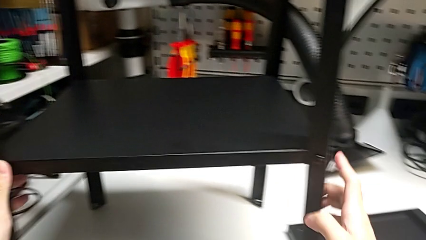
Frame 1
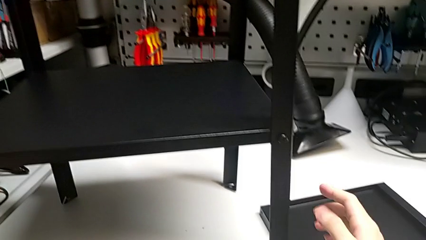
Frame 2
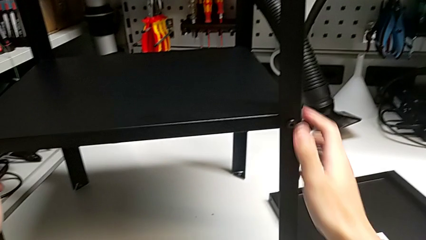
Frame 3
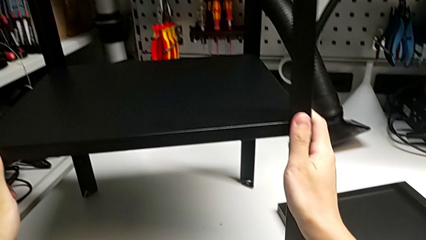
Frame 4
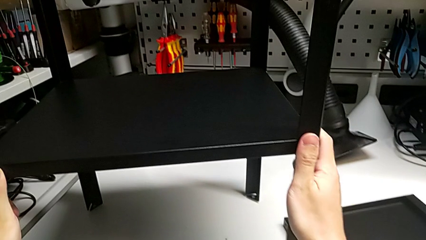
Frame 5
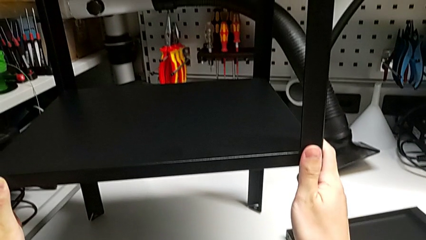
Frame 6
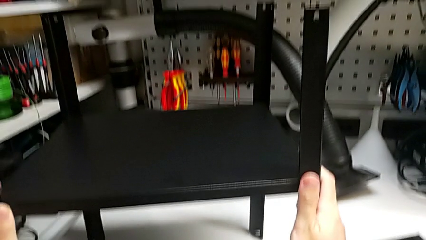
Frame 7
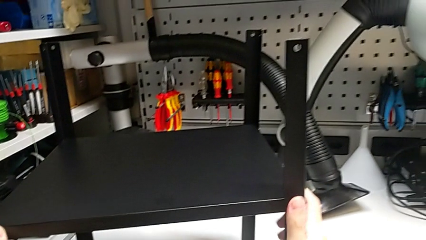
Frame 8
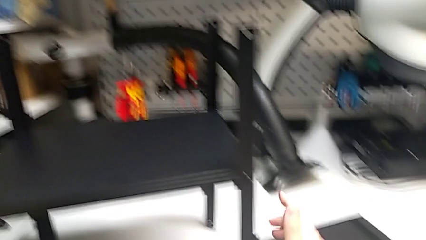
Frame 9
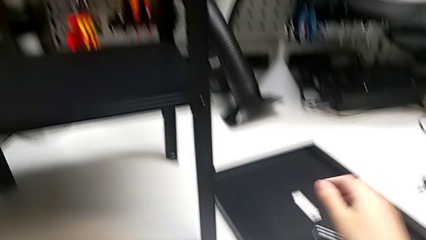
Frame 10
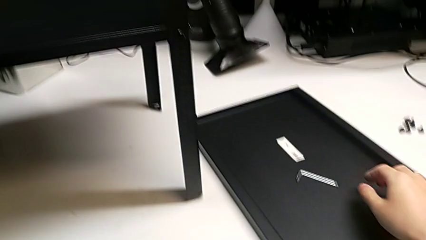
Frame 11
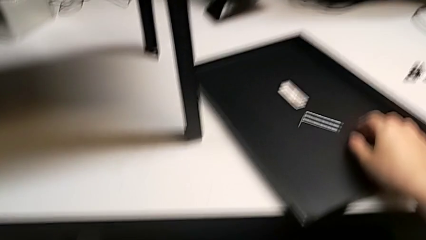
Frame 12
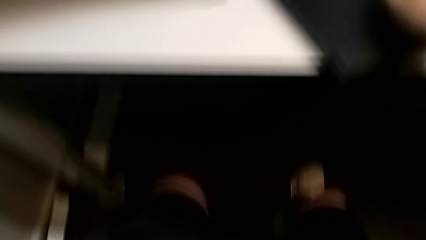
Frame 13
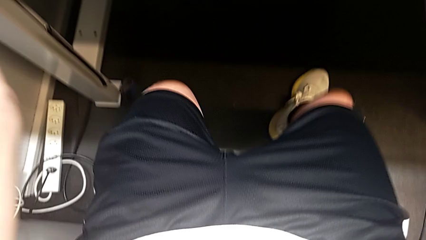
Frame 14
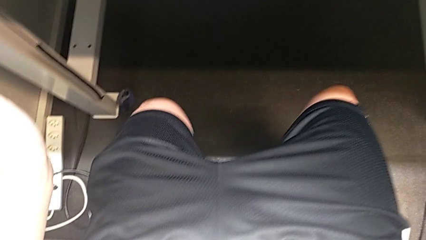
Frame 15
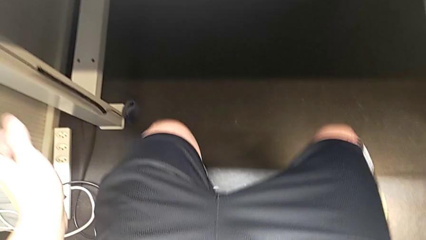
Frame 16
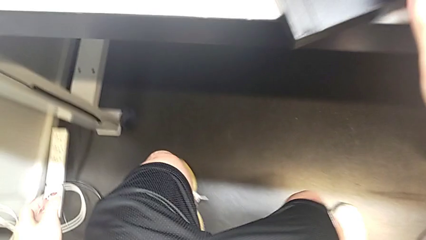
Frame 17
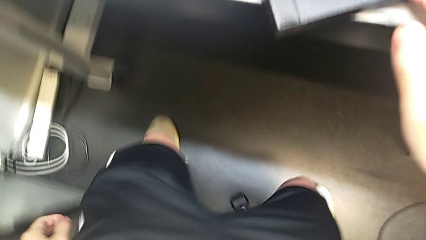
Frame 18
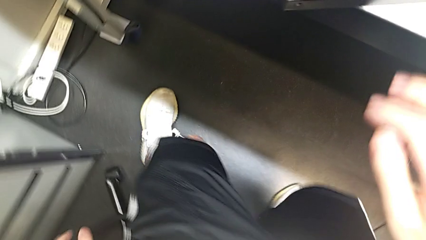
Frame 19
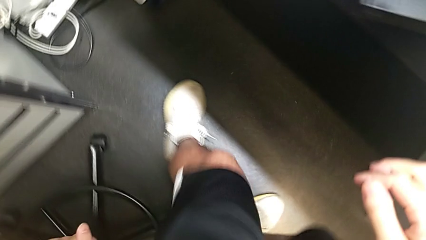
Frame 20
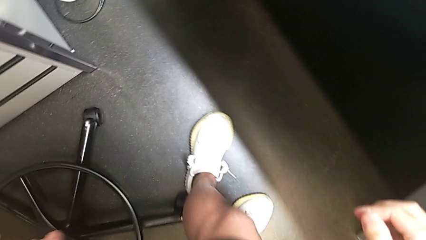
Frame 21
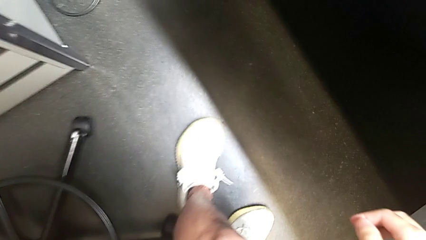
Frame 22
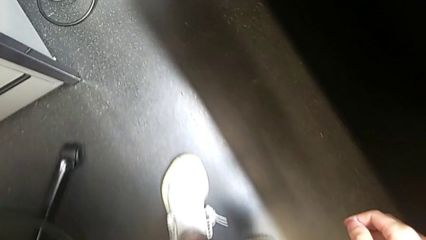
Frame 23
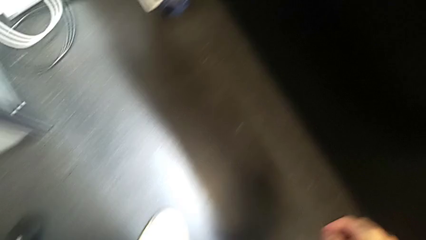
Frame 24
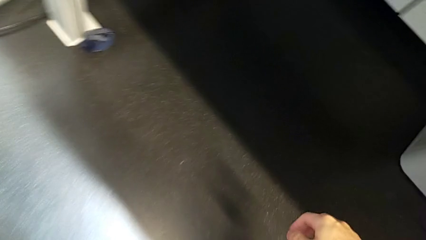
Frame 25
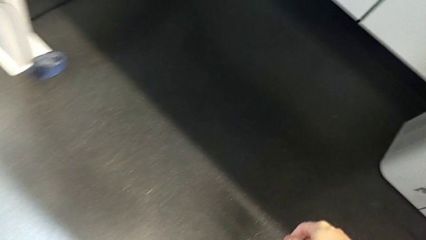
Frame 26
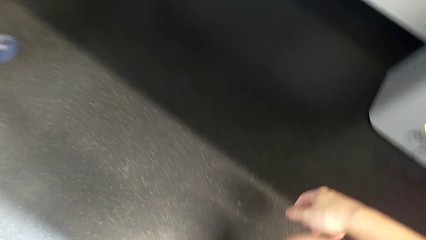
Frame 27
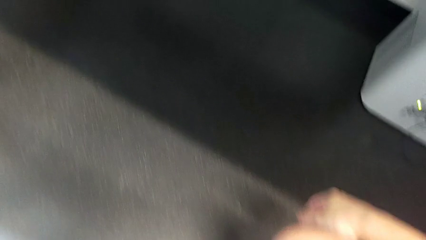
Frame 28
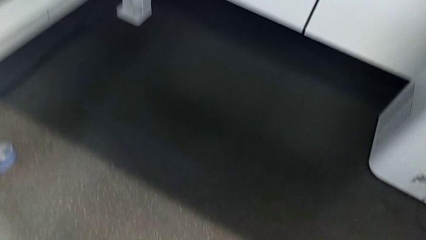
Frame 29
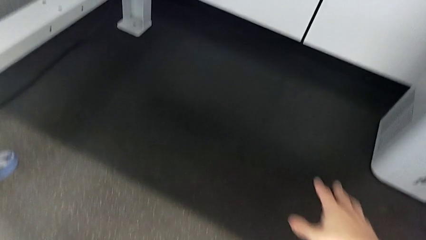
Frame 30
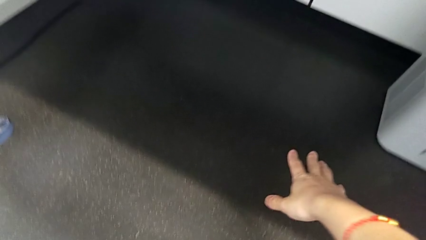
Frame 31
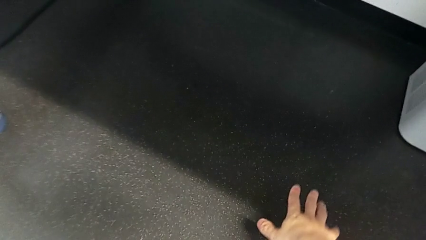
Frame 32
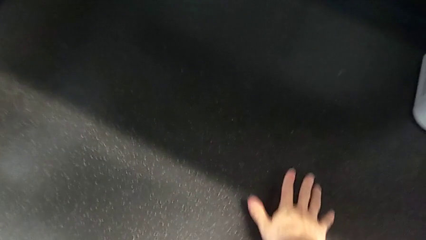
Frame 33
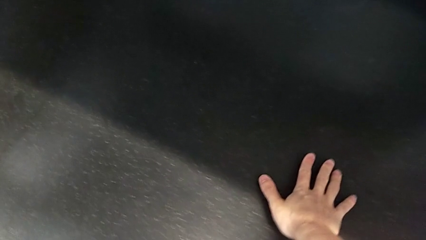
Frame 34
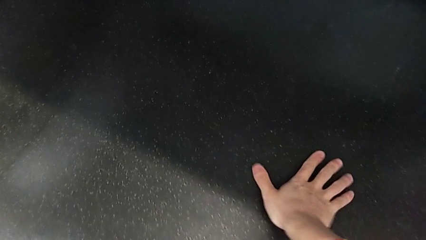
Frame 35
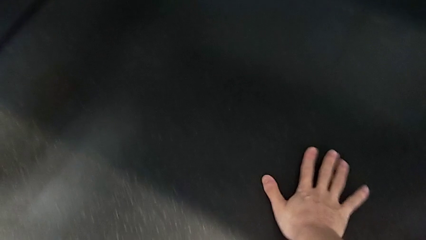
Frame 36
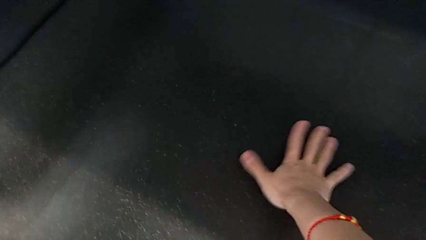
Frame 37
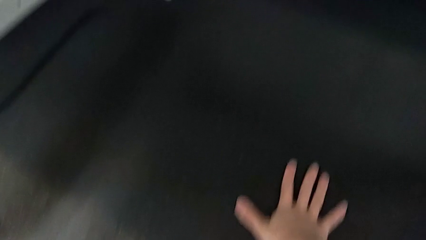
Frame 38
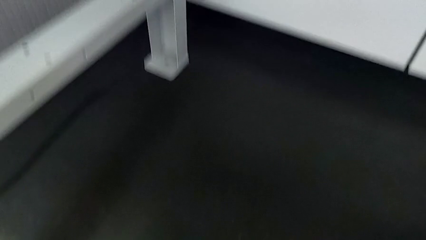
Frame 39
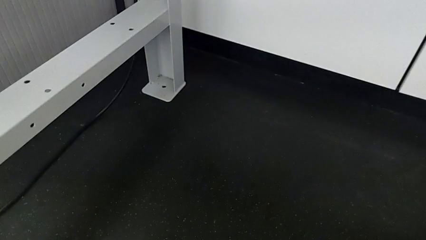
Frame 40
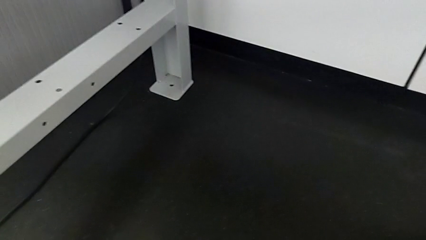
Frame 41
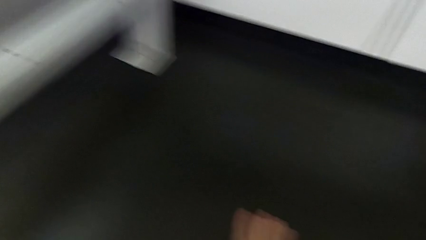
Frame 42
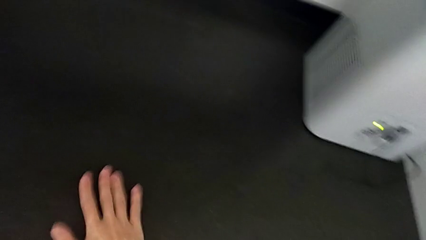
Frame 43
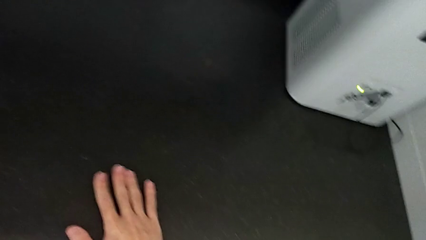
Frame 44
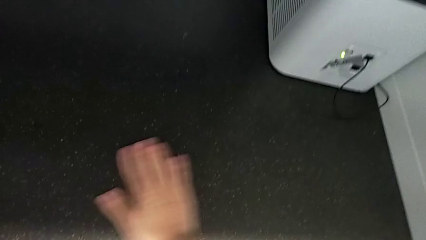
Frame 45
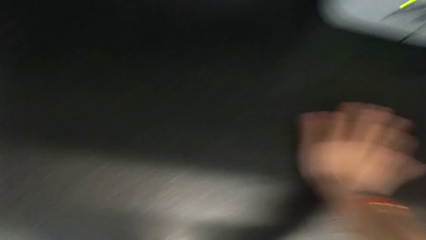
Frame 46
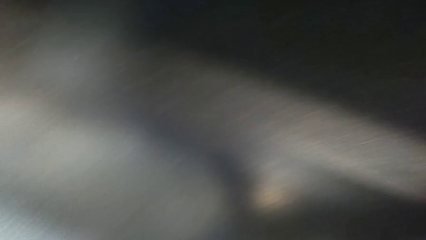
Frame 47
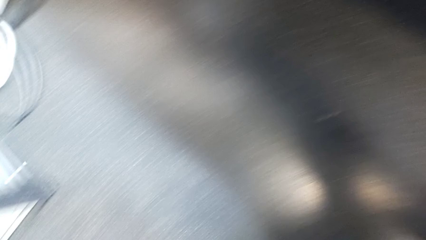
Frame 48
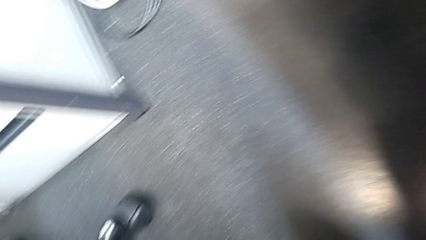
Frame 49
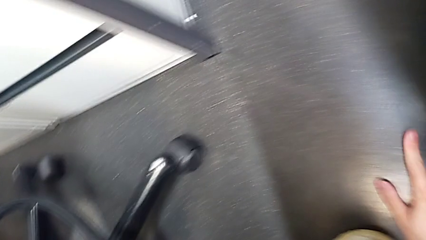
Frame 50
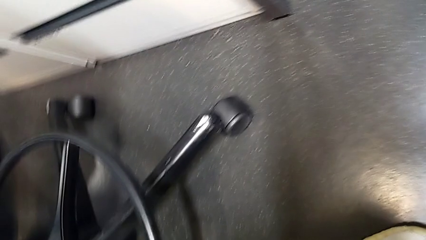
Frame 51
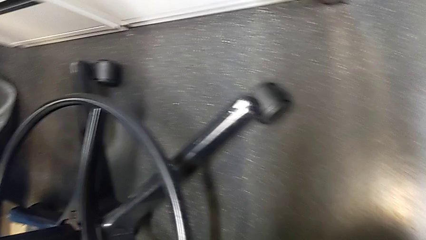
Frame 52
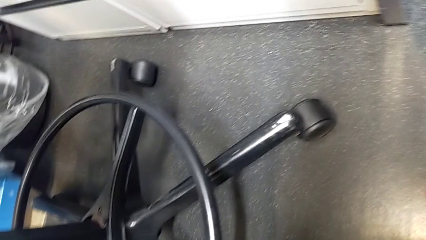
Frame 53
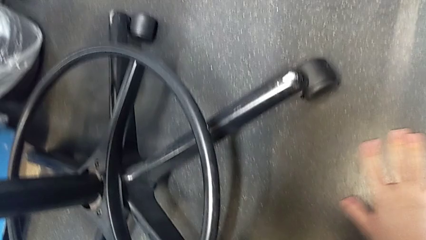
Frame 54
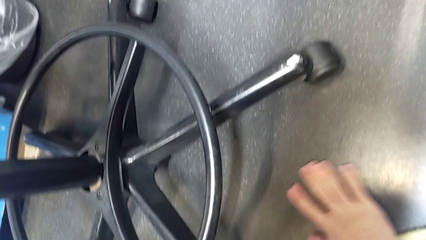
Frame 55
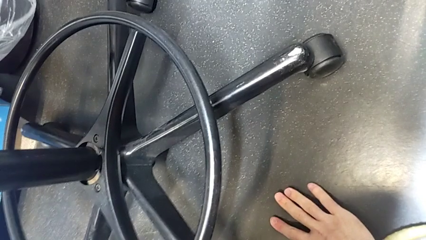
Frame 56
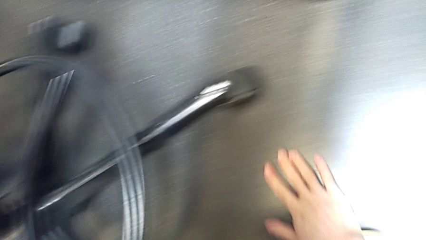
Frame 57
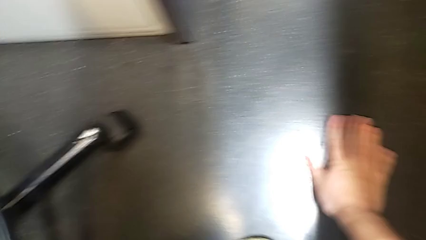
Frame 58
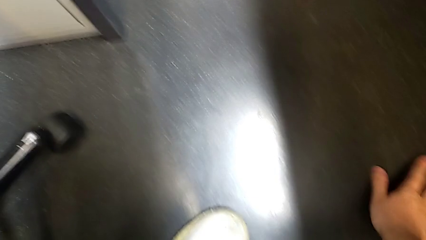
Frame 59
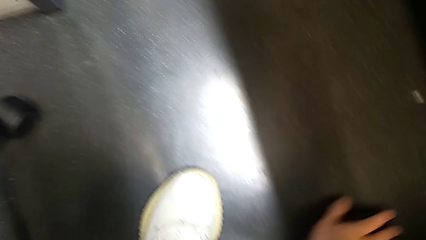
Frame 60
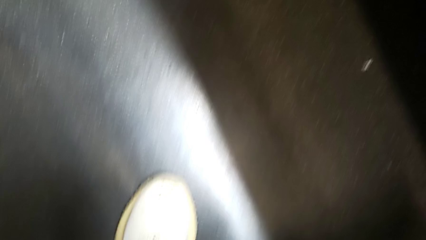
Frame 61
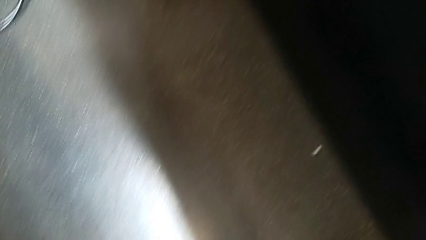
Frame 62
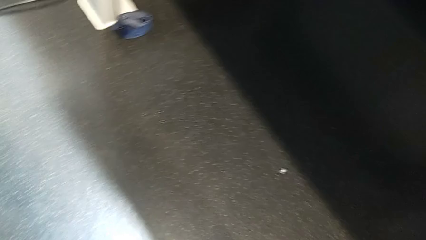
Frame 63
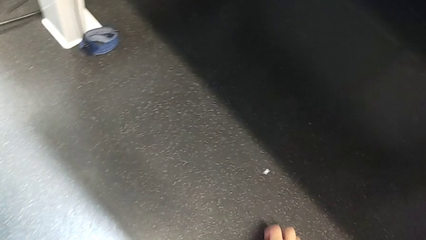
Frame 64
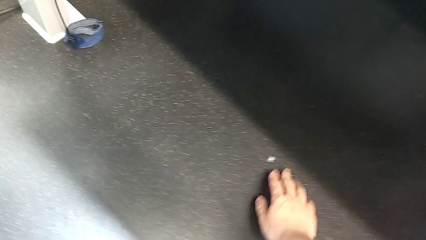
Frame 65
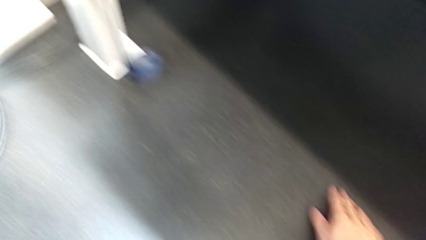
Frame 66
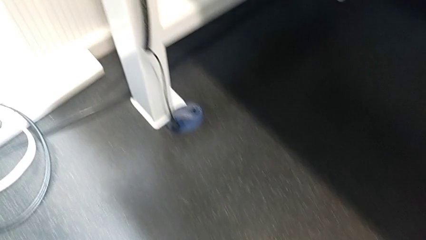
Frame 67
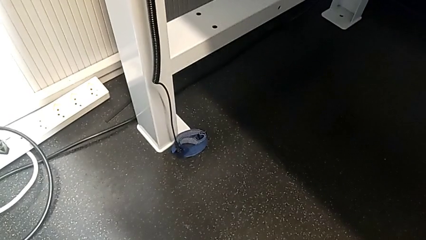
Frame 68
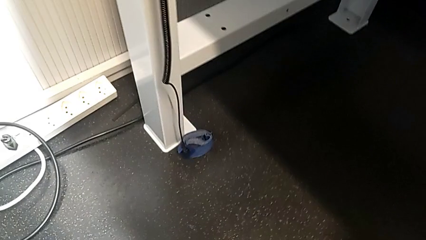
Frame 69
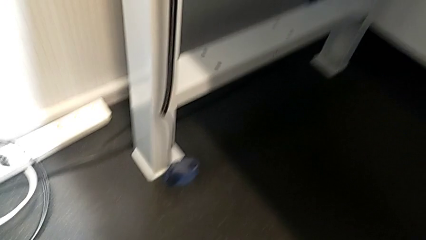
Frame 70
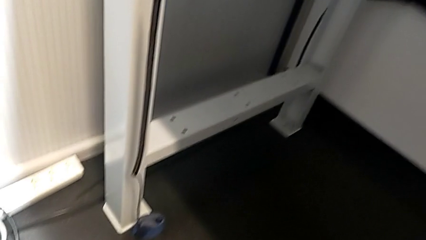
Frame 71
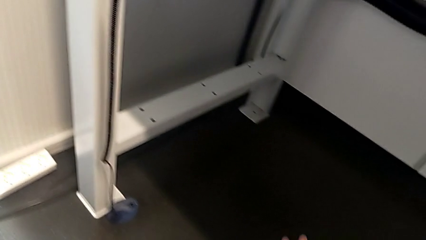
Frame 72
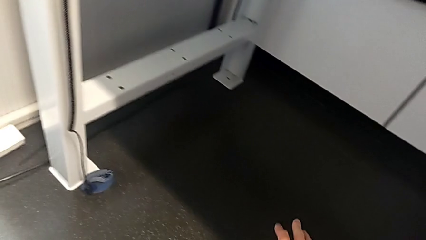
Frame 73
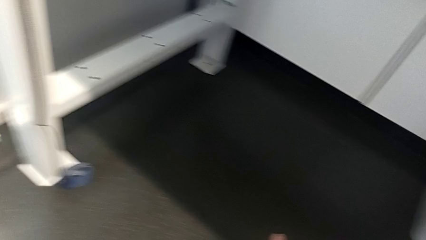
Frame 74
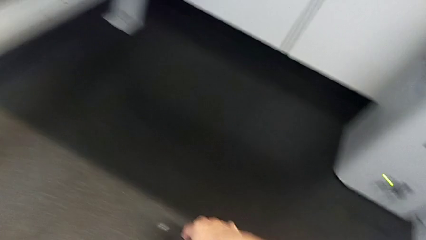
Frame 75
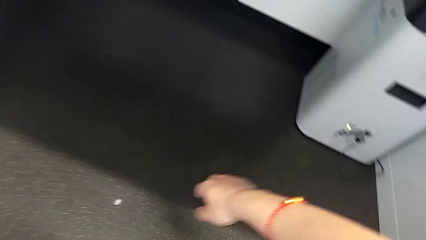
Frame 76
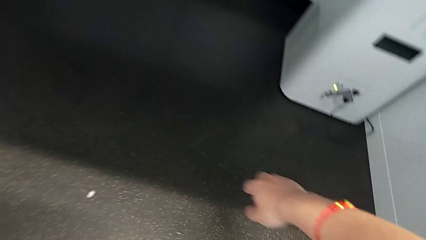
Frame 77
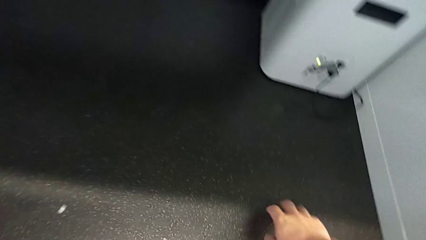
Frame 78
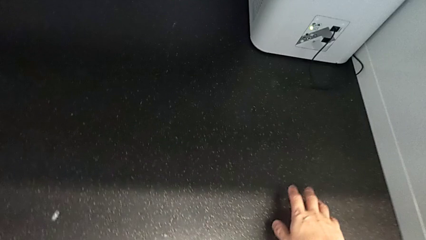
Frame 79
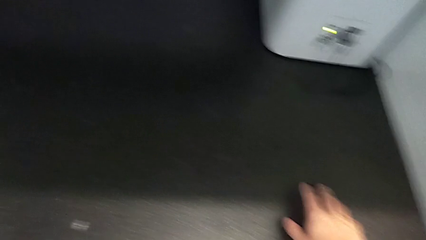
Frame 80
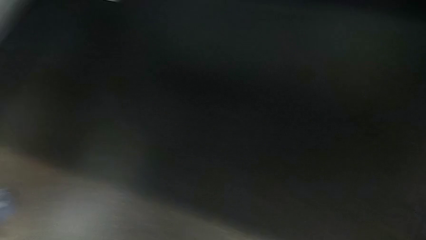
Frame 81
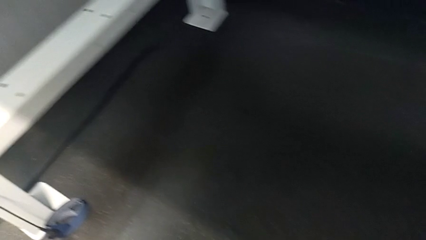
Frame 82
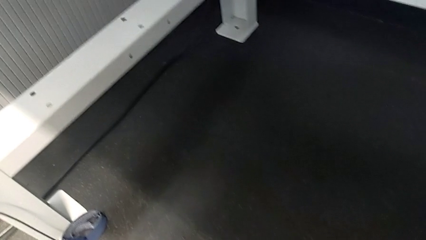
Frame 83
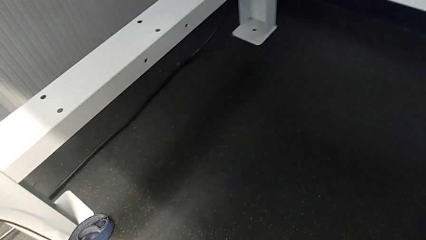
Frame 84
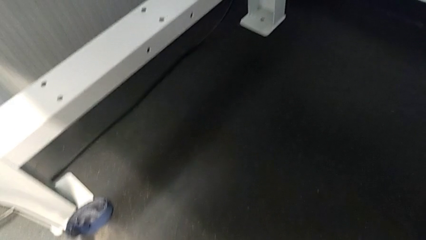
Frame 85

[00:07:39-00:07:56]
The camera wearer is inspecting the floor to find the screw. They inspect the in front tray and begin to inspect the hex socket head.
